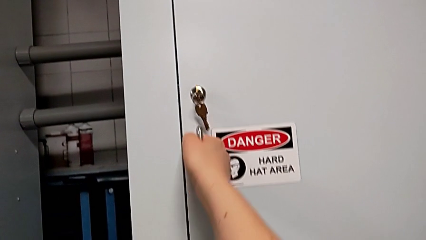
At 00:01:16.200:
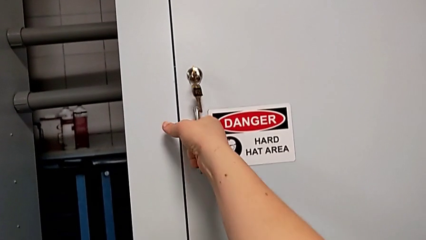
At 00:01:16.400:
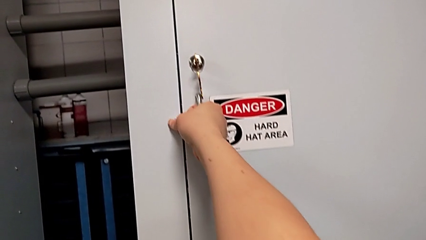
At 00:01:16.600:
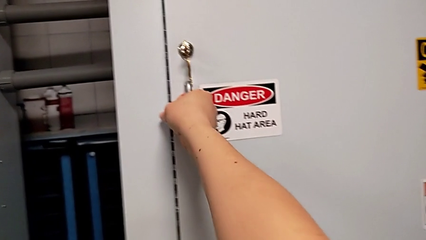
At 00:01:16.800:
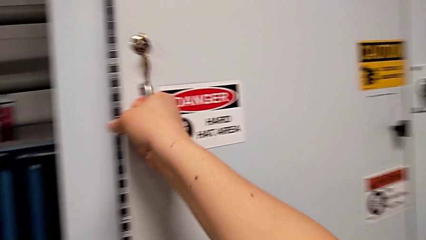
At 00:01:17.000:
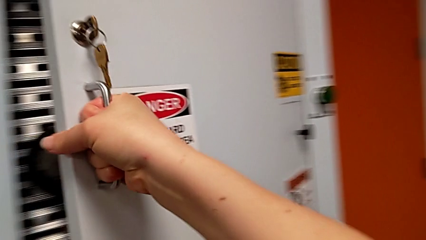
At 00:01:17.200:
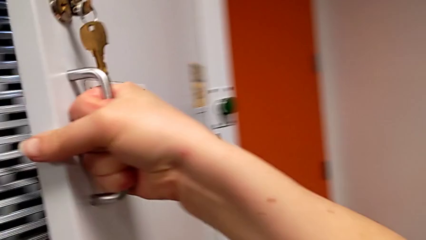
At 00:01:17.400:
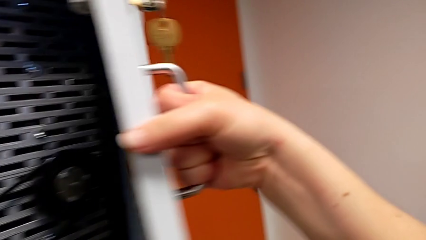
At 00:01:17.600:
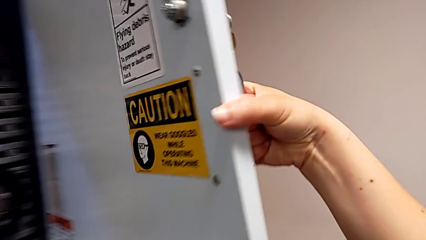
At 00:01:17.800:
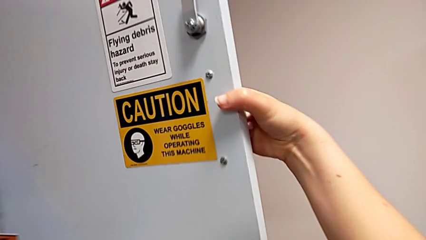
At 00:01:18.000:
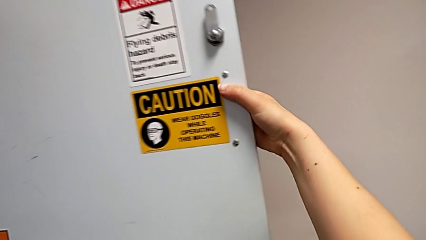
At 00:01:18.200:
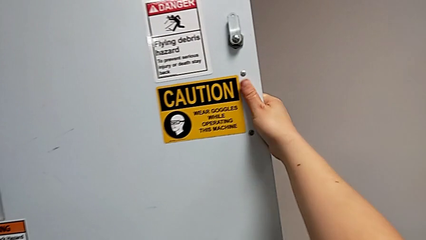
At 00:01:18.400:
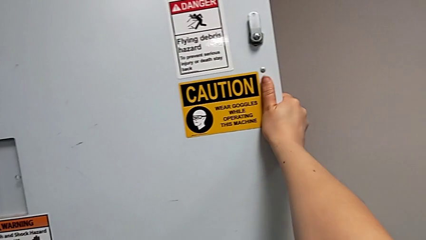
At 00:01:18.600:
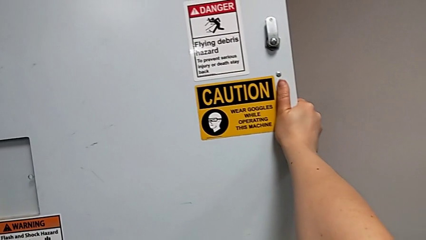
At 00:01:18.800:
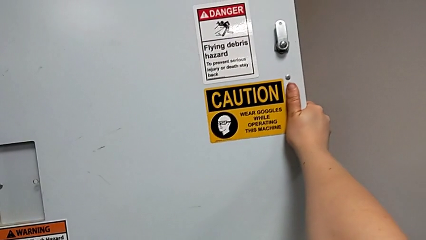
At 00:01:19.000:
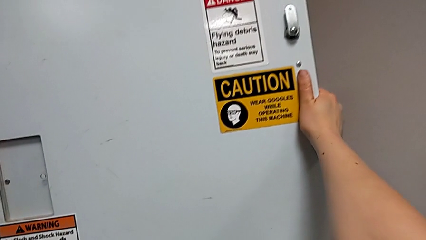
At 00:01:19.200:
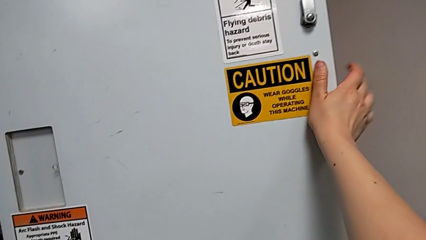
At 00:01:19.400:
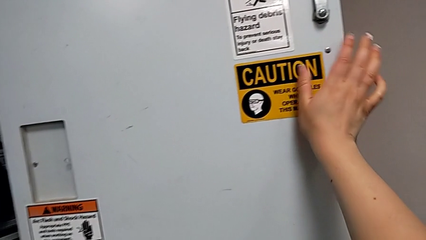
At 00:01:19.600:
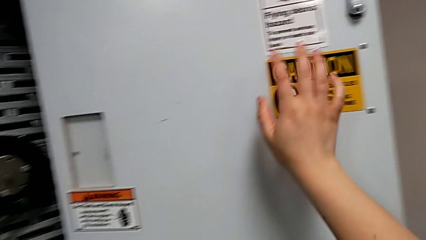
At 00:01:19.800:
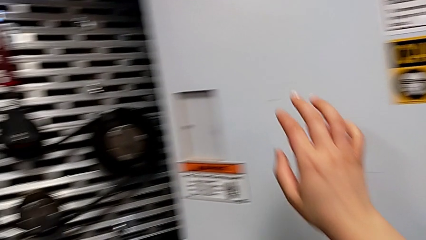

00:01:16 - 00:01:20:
The camera wearer opens the front panel door. They open the front panel door.

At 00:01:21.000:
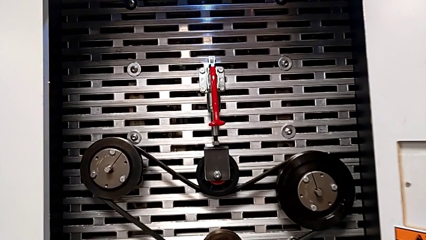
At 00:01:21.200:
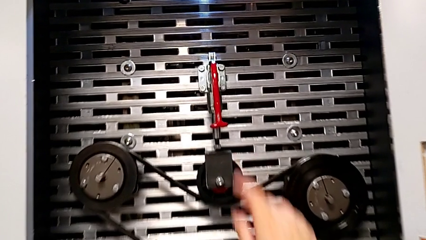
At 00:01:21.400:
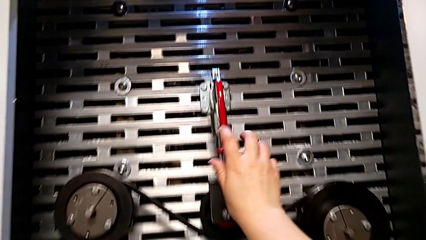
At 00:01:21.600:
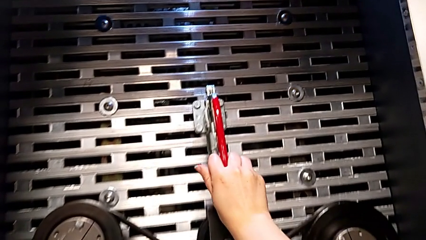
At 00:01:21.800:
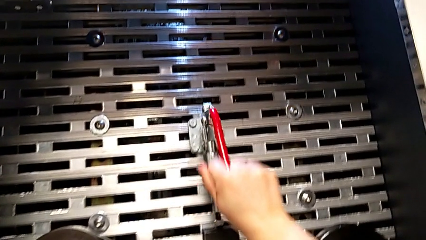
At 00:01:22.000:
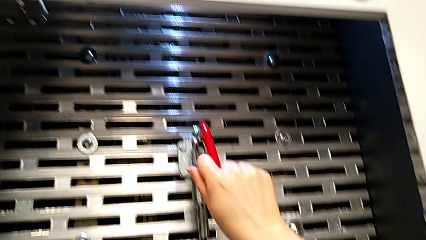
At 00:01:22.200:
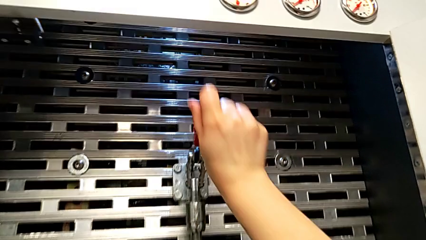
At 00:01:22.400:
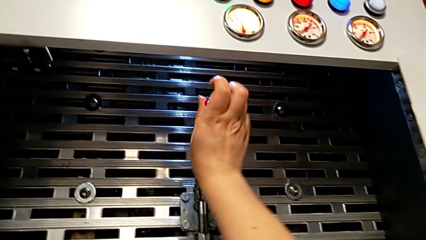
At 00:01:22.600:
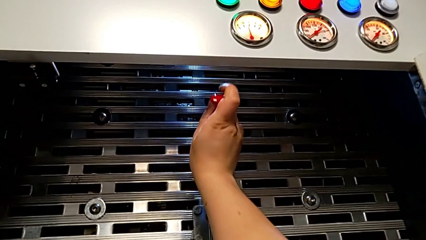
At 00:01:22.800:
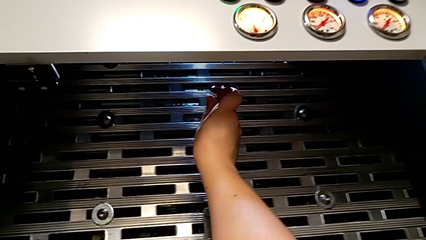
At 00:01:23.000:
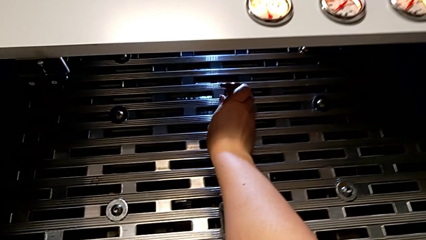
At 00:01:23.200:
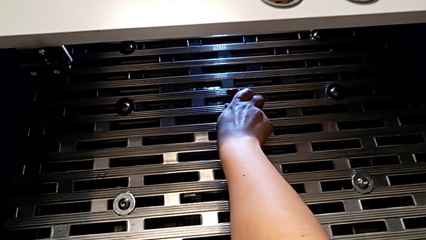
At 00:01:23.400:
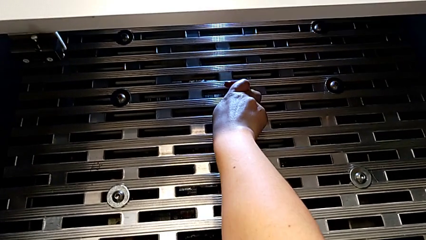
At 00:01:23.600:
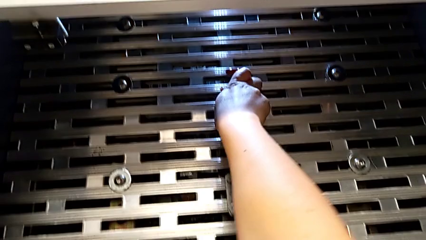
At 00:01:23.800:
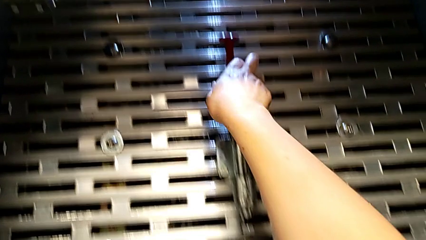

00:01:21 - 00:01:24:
The camera wearer lifts up the red lever. They approach the red lever and pull the red belt.

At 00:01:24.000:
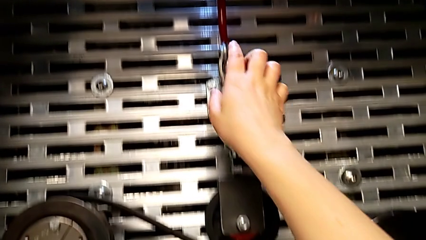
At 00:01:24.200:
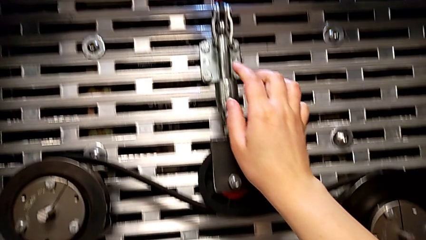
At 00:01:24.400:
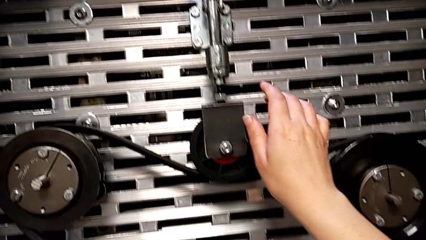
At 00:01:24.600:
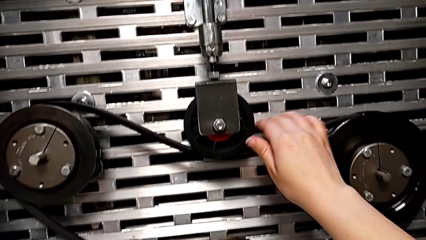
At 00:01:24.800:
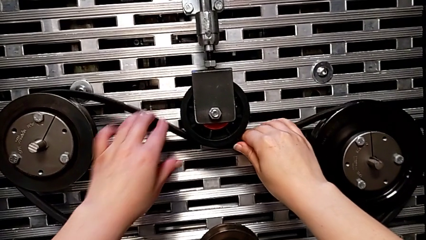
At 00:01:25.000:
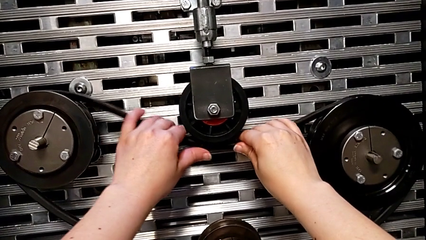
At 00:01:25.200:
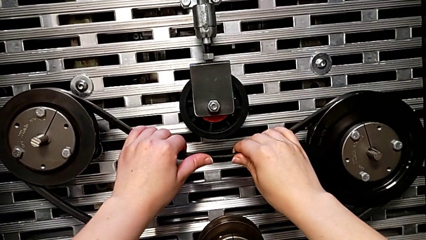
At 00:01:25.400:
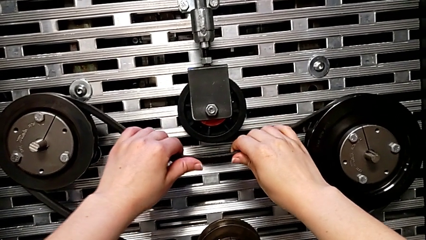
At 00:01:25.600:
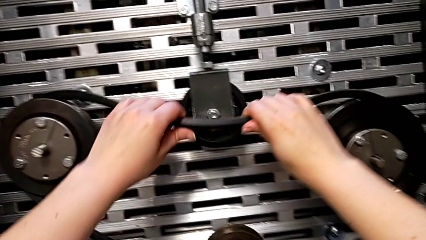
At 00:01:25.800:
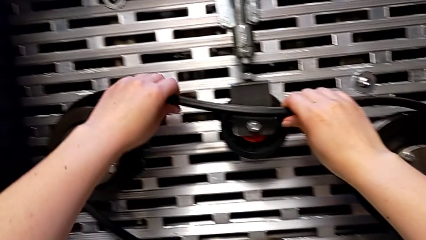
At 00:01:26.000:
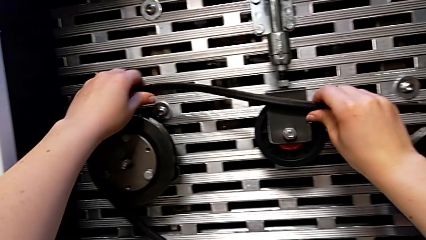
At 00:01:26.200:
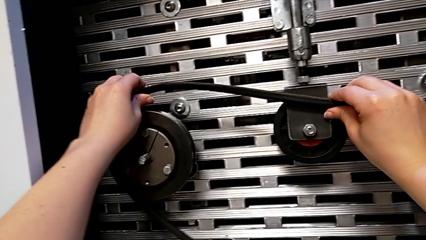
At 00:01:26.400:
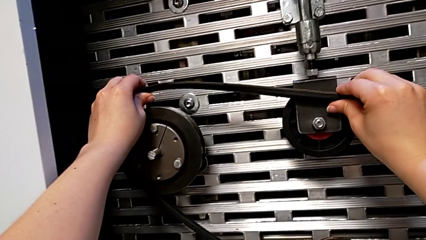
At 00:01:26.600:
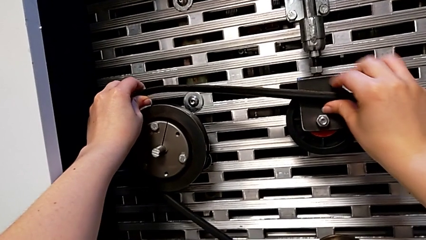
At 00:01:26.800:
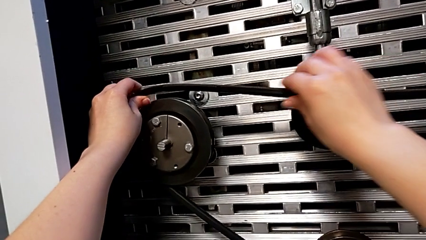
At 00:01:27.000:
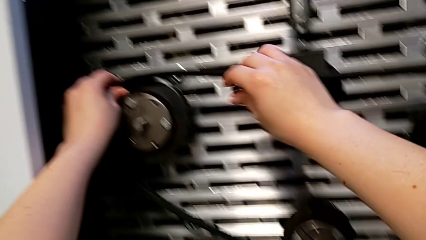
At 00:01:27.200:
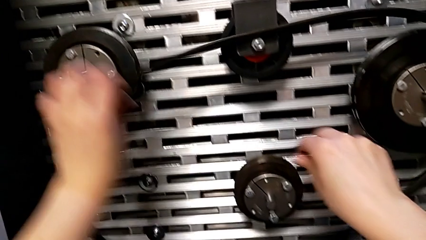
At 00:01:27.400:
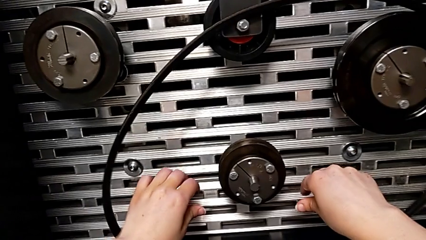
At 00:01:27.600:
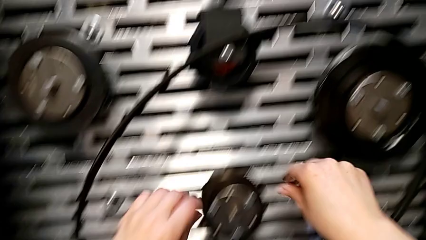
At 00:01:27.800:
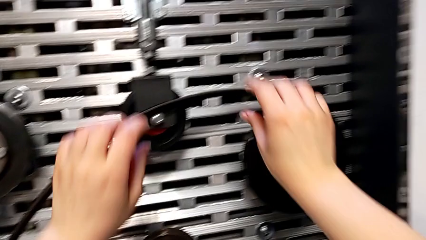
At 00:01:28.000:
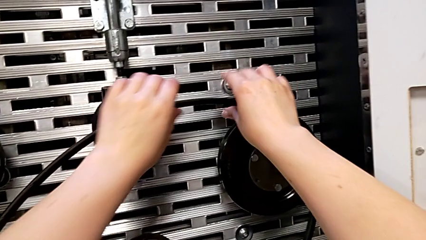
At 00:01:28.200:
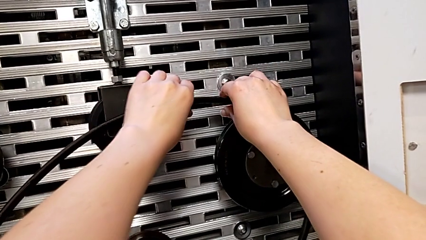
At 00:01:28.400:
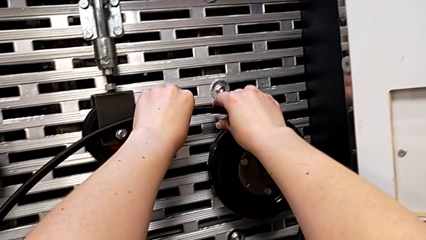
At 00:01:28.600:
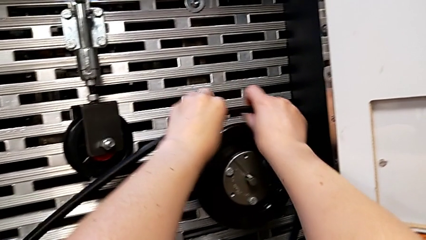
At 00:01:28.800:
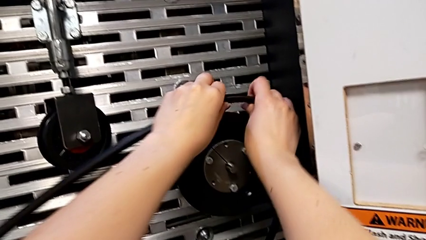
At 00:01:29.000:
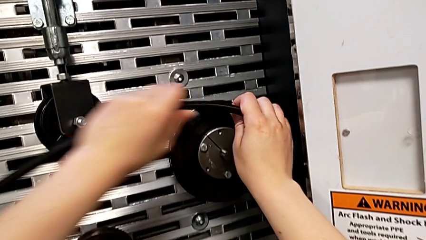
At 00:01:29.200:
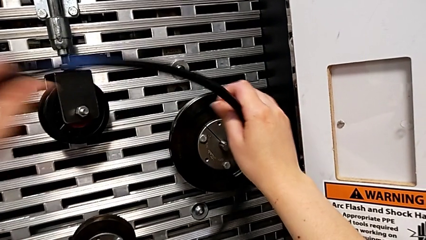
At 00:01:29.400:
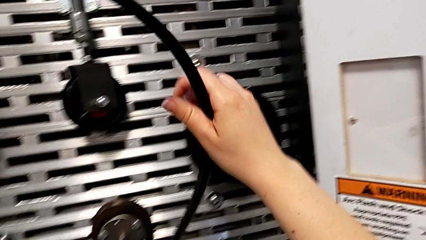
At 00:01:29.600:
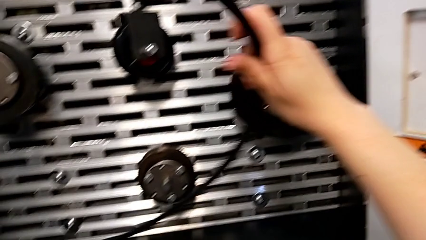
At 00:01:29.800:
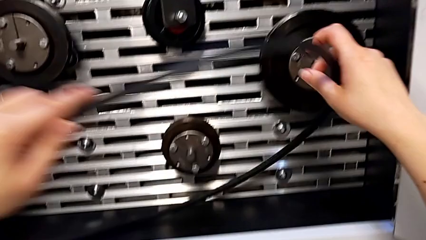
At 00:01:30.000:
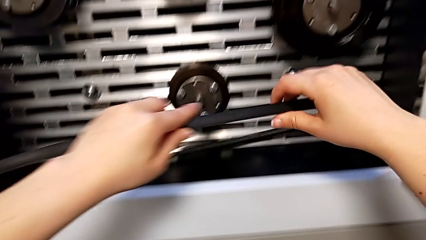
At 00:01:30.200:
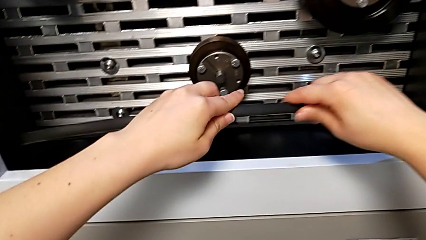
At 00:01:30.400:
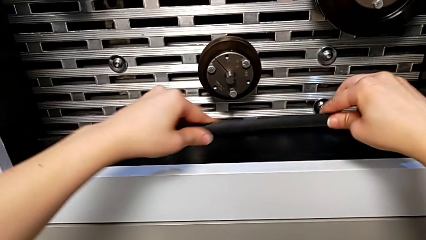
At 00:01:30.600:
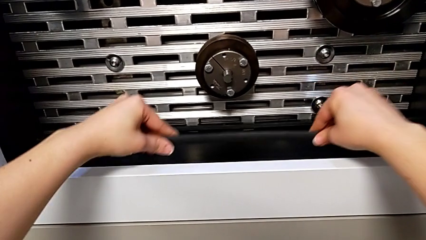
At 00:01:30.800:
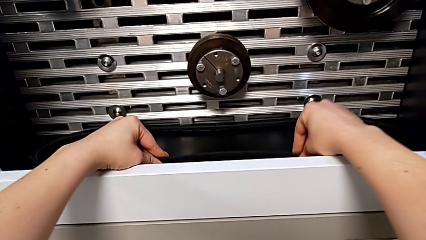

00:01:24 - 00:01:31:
The camera wearer removes the new belt. They withdraw the new belt and place it.

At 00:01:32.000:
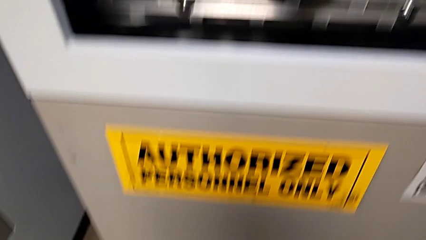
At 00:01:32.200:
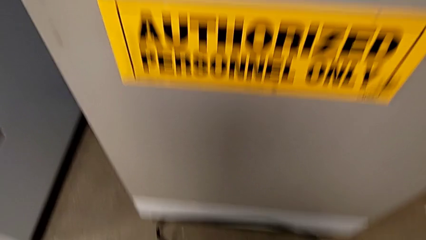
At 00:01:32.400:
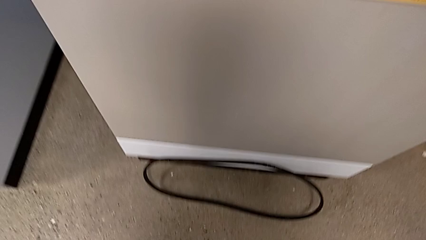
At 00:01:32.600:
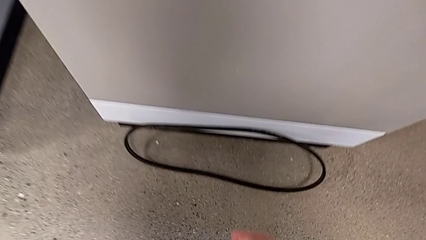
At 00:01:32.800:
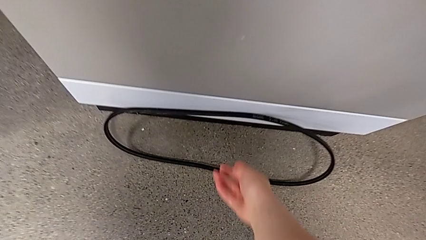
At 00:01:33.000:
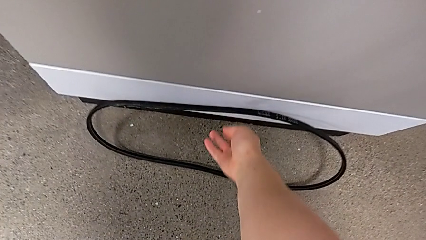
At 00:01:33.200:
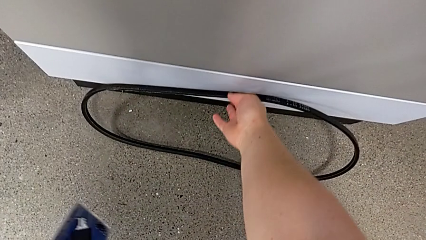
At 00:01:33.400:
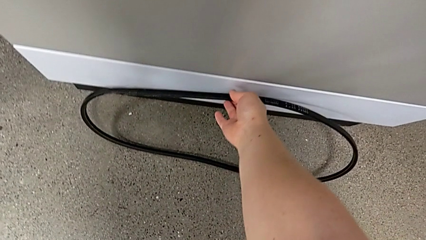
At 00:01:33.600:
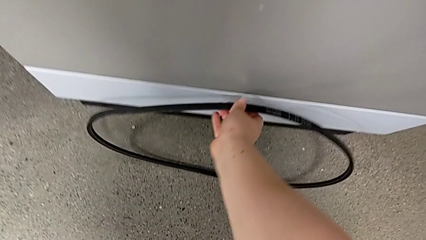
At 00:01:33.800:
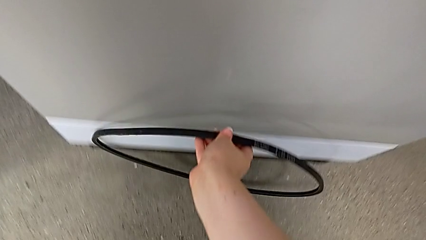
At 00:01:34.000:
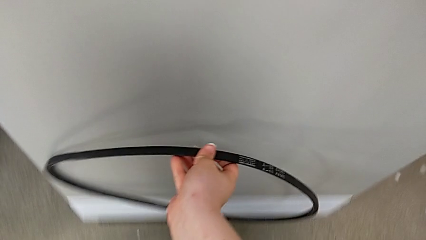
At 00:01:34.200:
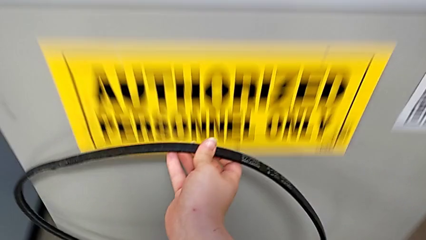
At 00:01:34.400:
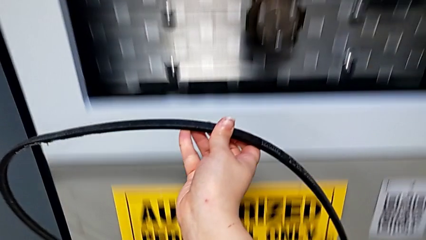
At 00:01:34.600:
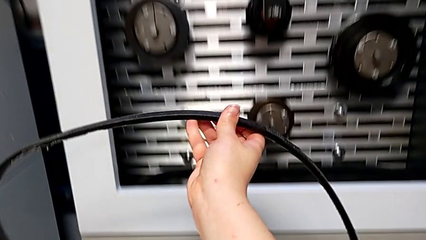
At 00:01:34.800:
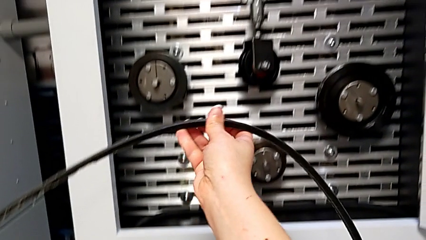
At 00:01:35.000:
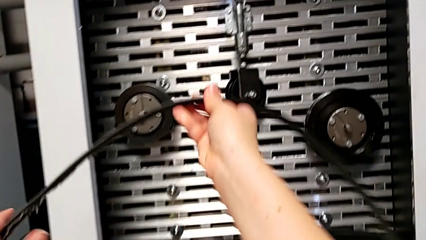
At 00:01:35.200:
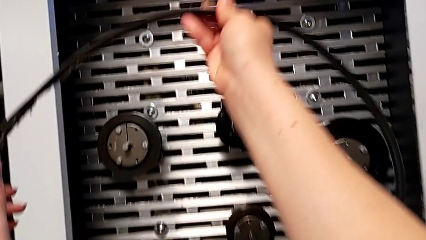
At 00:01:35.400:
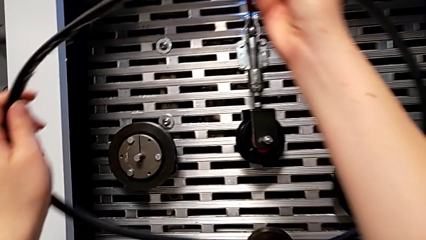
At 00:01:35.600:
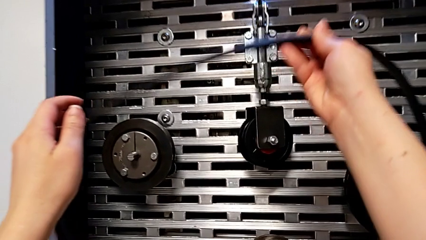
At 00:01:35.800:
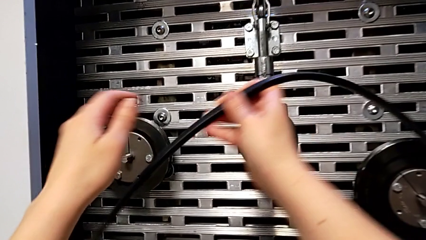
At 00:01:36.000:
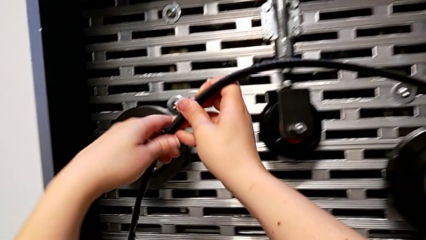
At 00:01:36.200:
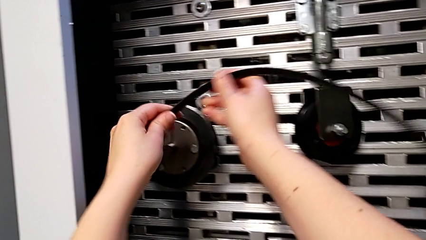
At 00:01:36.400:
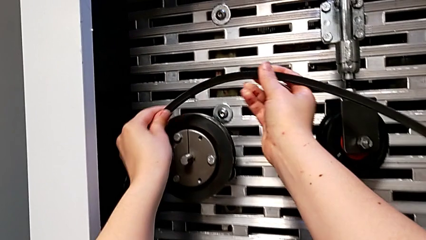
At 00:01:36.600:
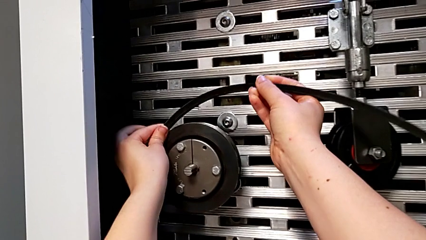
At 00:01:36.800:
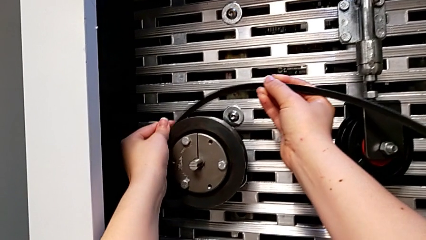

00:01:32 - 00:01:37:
The camera wearer is inserting the damaged belt back into the S20 machine. They approach the damaged belt, grab it and lift the belt.
